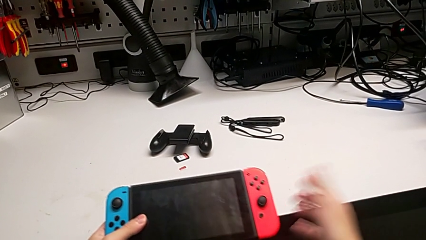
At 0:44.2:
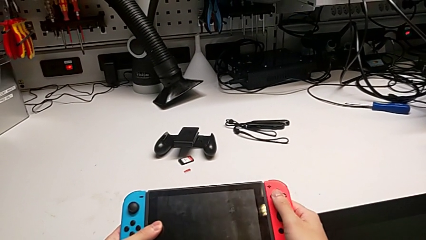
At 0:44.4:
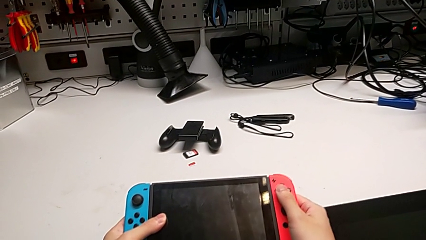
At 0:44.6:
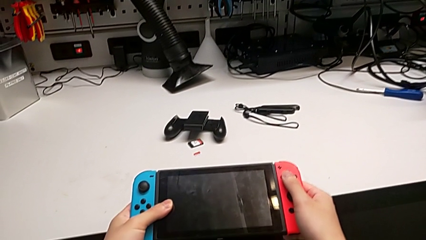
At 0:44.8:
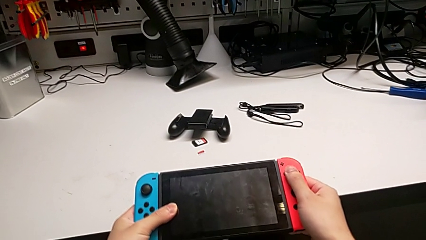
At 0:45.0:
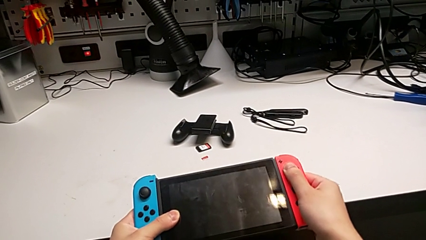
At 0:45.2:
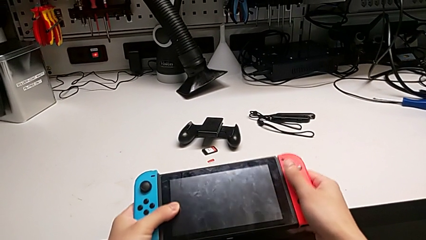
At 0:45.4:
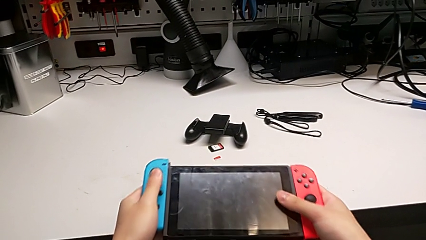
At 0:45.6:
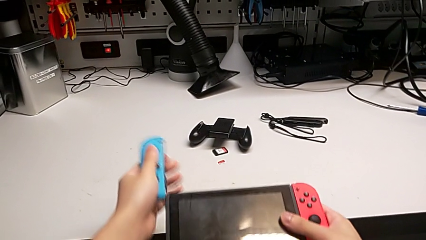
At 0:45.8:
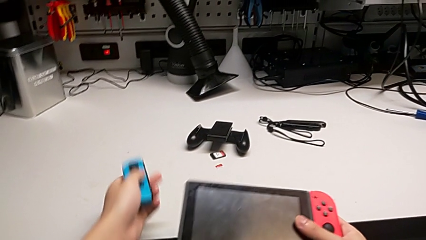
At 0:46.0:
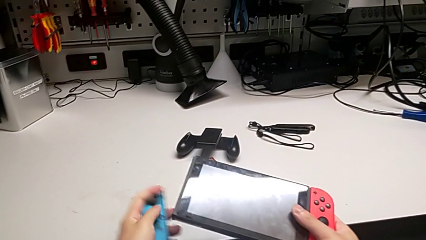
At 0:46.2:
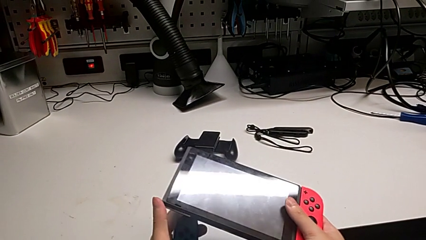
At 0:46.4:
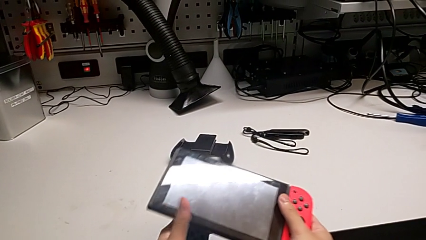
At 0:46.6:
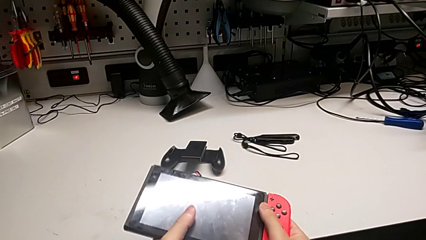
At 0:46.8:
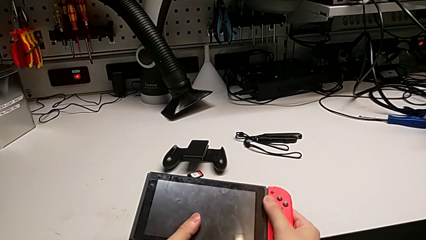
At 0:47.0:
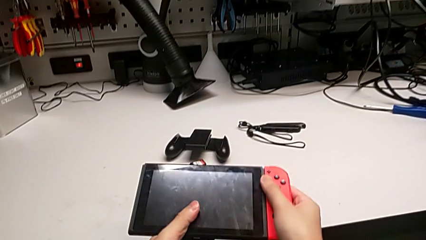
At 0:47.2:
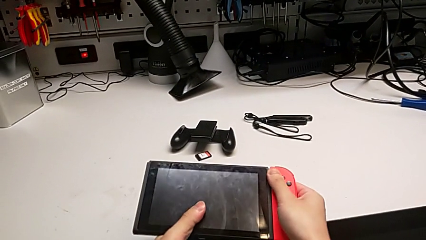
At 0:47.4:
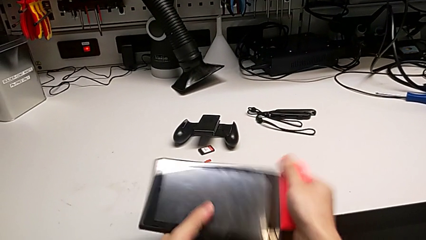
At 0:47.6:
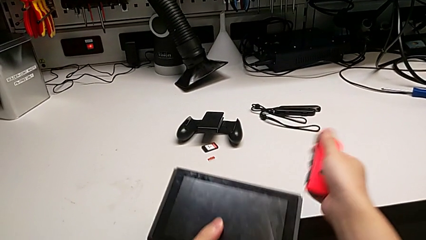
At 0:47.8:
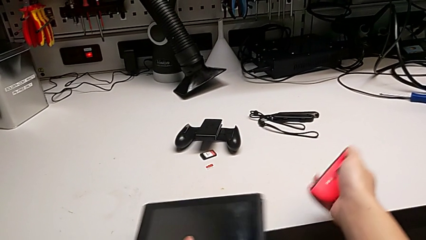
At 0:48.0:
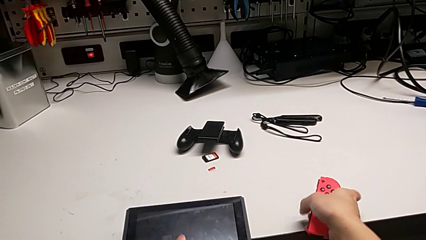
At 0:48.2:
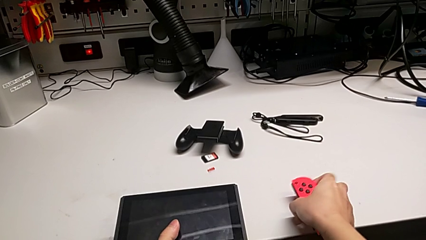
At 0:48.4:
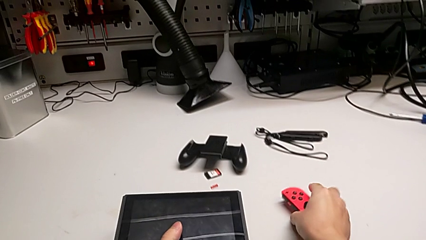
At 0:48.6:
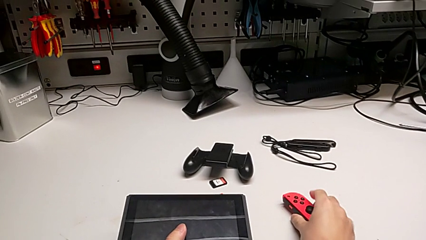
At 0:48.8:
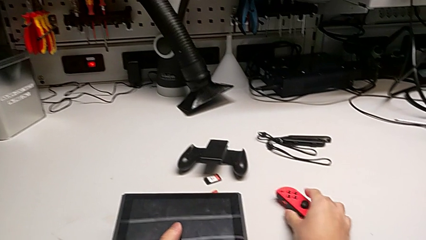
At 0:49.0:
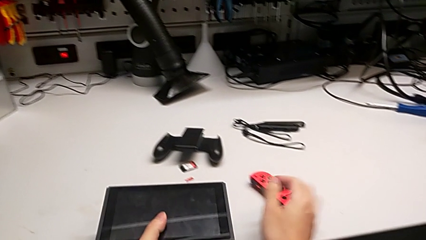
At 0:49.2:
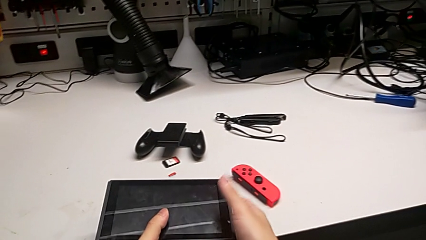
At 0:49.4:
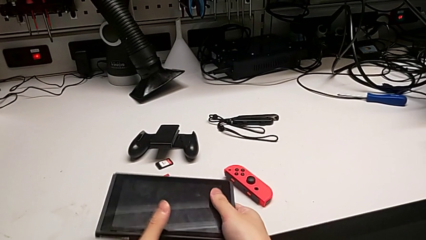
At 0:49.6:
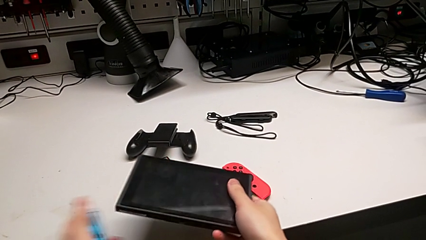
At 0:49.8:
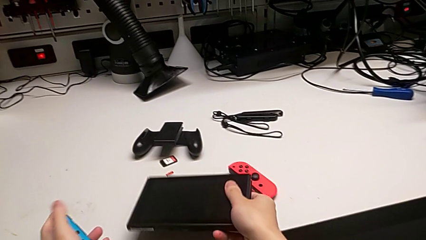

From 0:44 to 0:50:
The camera wearer removes the controllers from the Nintendo Switch. They withdraw the blue Joy-Con controller, withdraw the red Joy-Con controller and place it.

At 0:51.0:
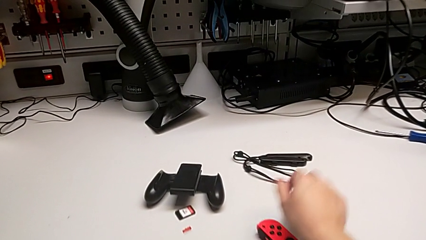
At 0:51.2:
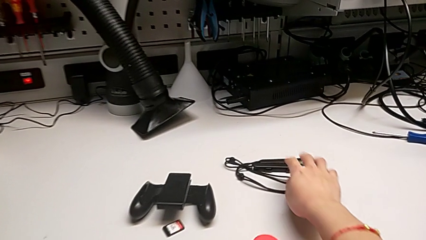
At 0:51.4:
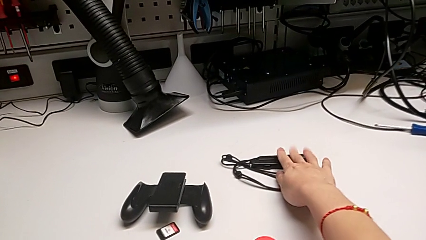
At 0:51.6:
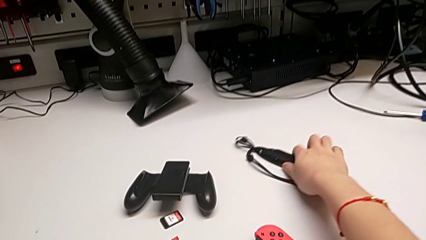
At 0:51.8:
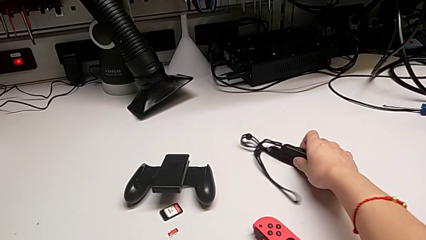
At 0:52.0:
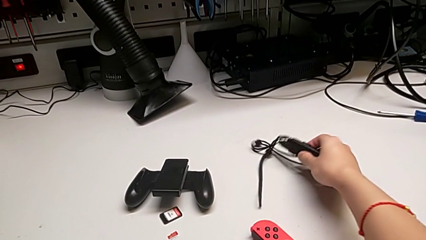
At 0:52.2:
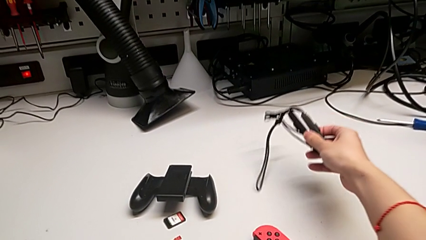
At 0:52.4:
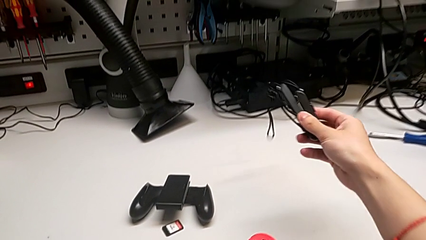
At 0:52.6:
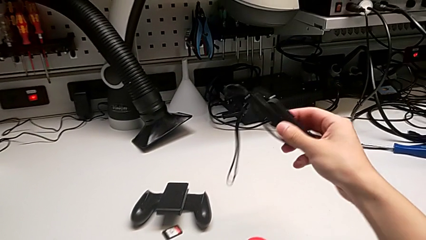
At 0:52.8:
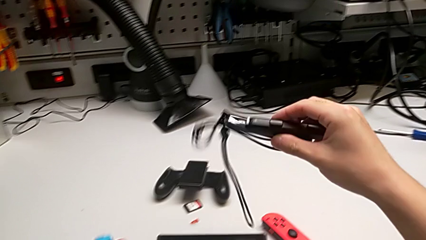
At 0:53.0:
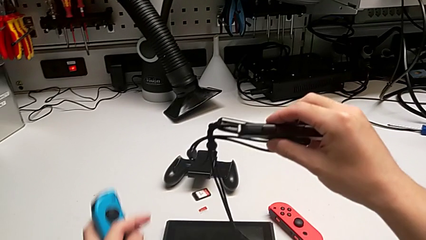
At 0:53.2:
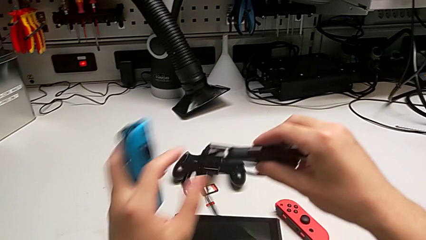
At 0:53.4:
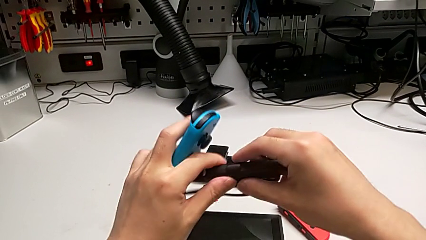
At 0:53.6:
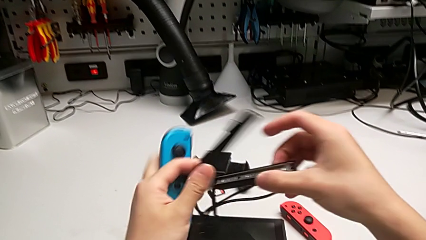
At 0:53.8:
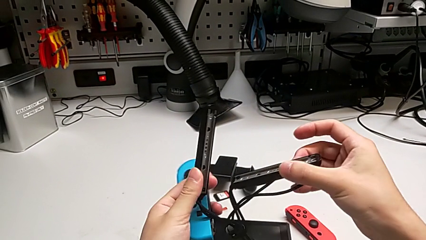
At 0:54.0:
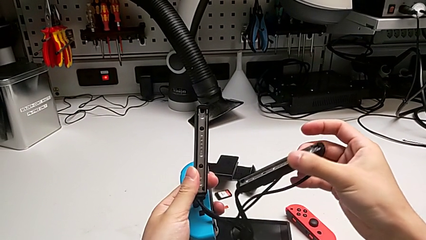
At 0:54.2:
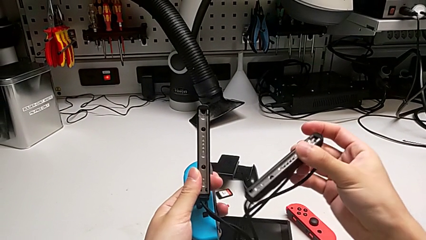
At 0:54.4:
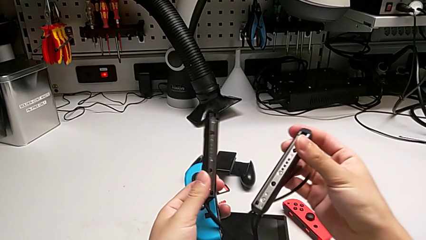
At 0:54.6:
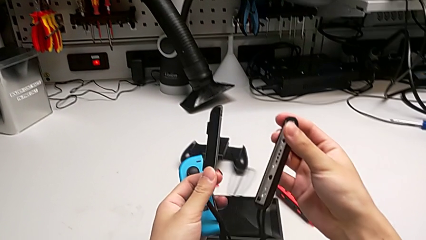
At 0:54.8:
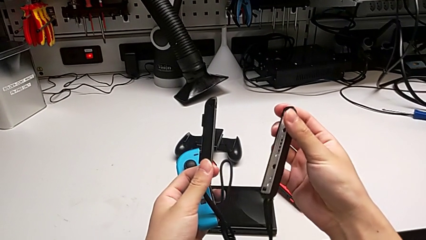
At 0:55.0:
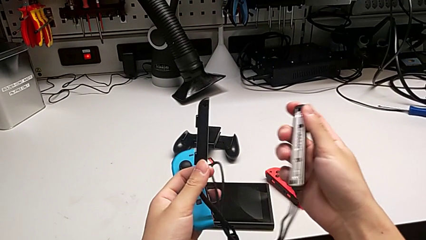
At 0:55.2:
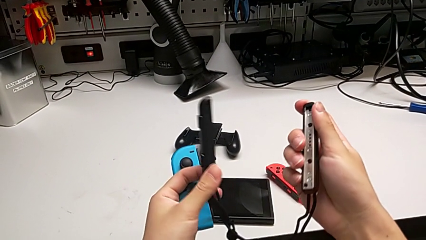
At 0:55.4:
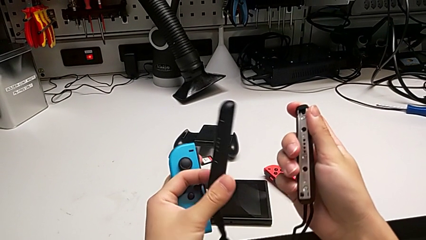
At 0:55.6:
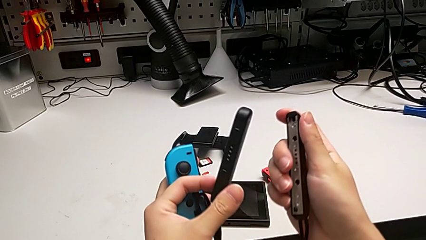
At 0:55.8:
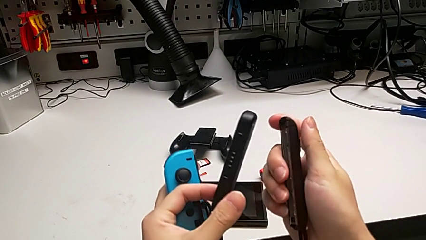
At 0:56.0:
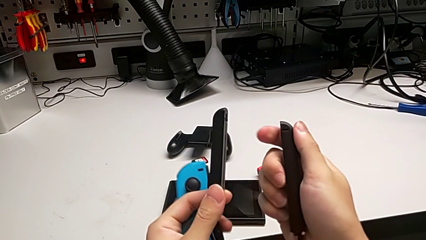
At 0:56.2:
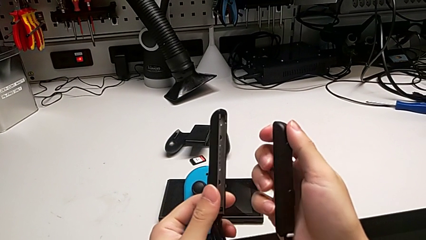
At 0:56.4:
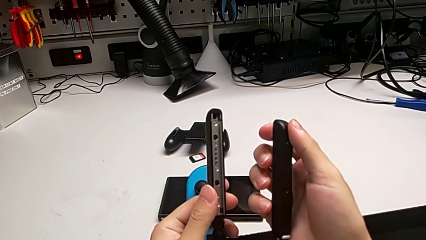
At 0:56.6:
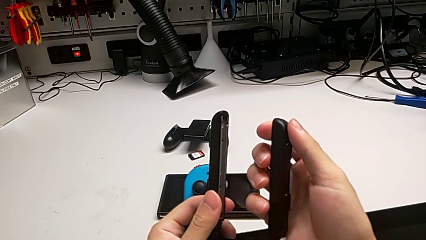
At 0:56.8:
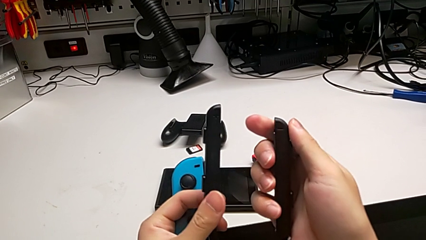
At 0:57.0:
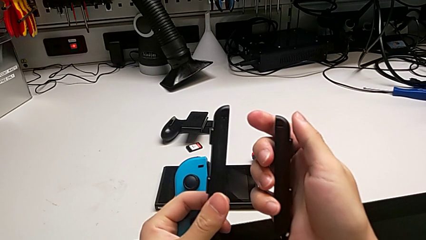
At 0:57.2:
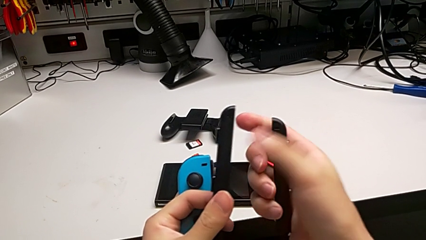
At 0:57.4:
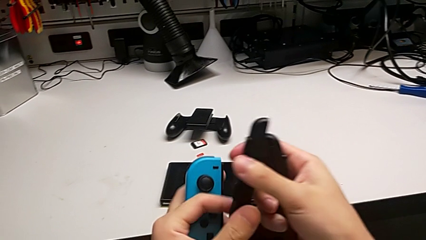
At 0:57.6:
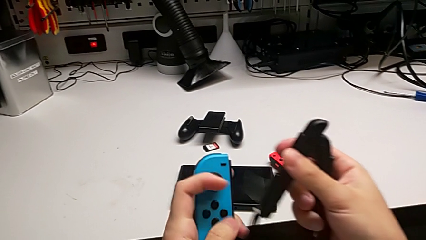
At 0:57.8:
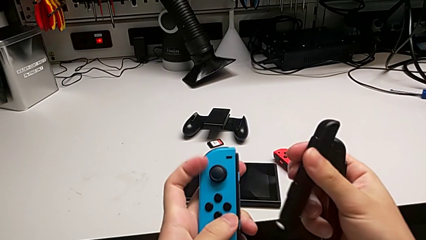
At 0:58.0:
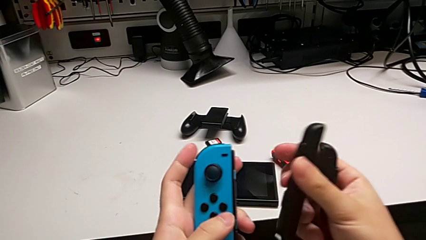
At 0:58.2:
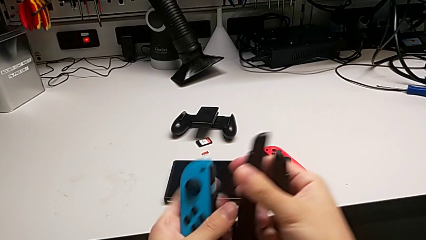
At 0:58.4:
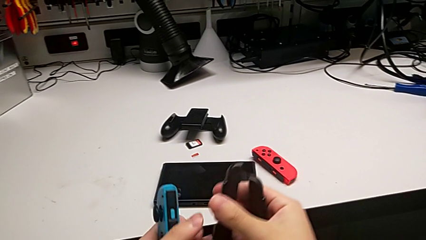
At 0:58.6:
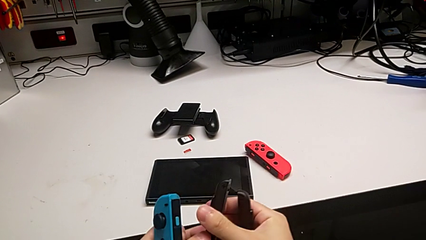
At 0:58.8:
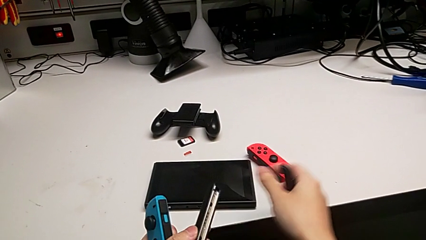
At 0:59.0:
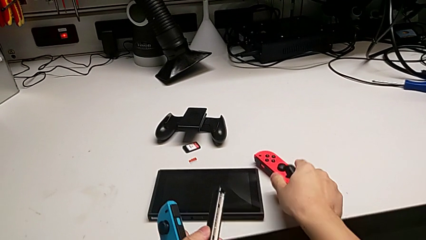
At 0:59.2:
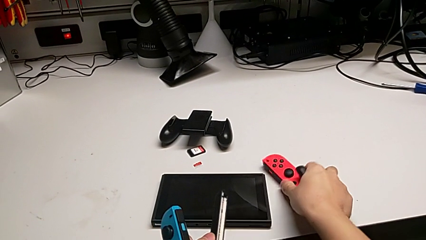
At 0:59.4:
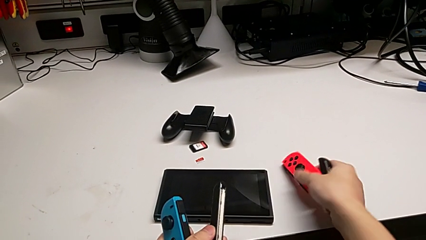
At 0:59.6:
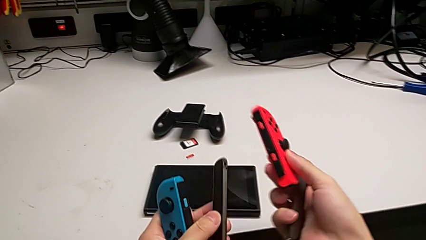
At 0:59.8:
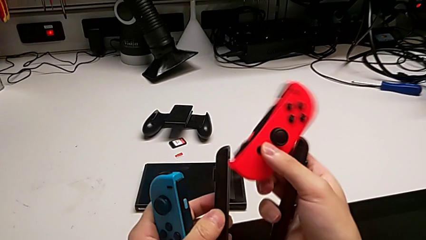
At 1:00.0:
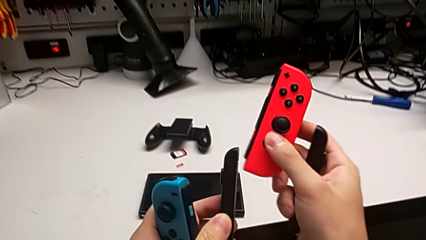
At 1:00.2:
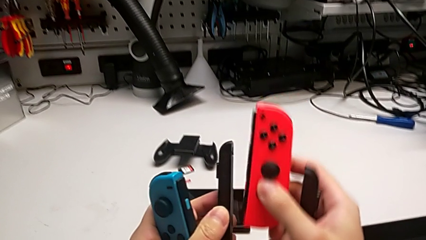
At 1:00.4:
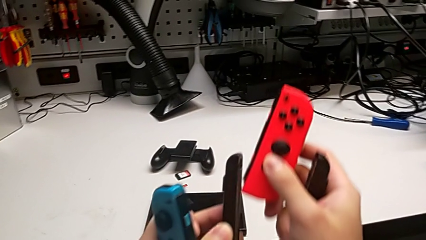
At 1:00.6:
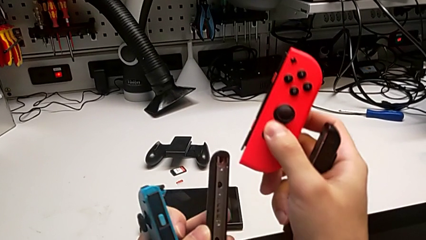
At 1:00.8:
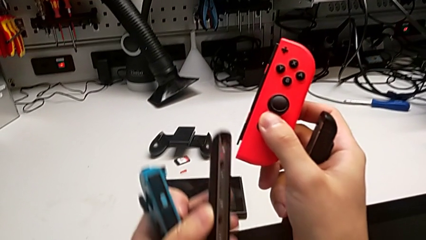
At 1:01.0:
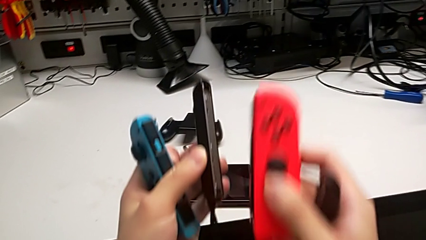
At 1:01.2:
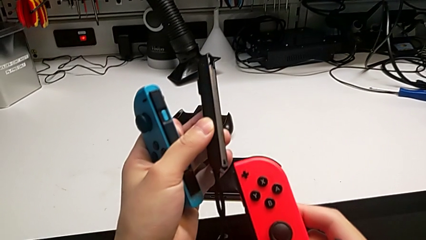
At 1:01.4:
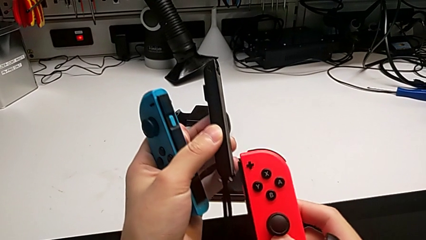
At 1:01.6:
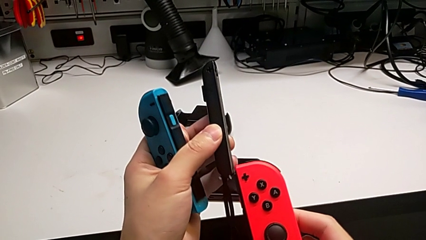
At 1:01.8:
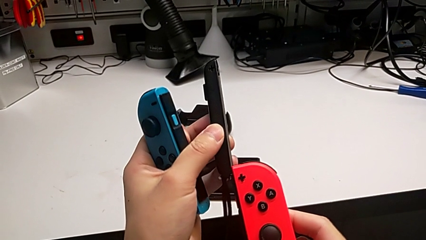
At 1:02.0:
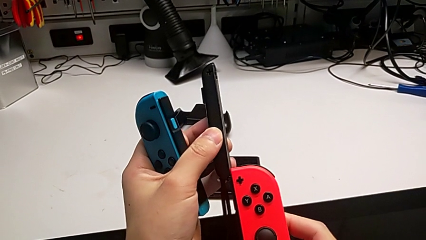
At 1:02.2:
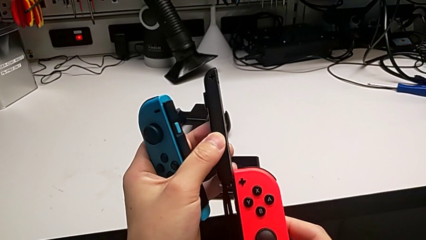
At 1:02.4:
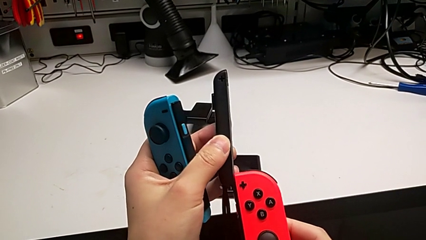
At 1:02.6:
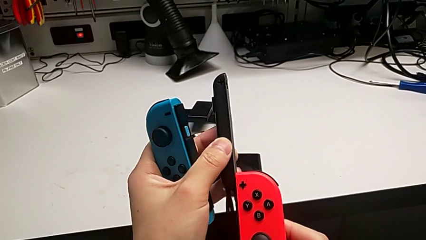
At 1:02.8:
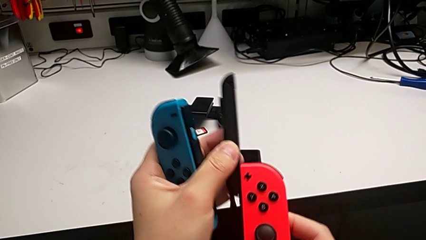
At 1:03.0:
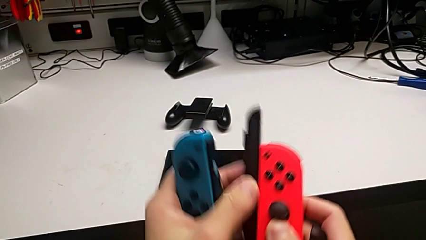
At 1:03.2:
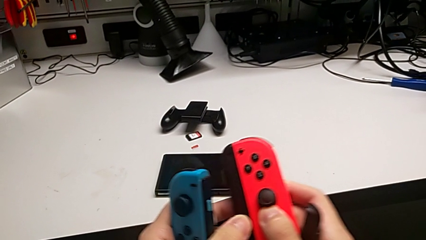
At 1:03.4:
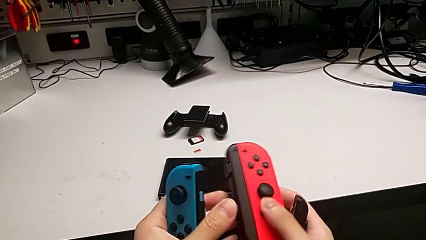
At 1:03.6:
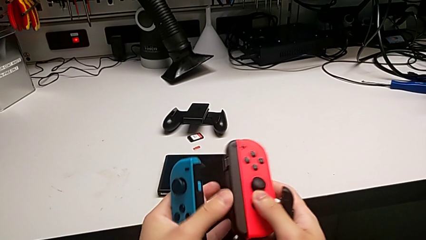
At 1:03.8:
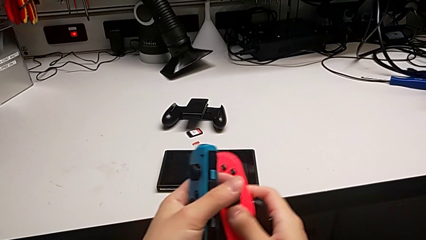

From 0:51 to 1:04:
The camera wearer is assembling the Joycon straps. They grab the Joy-Con strap, inspect it, grab the red Joy-Con controller and insert it.
